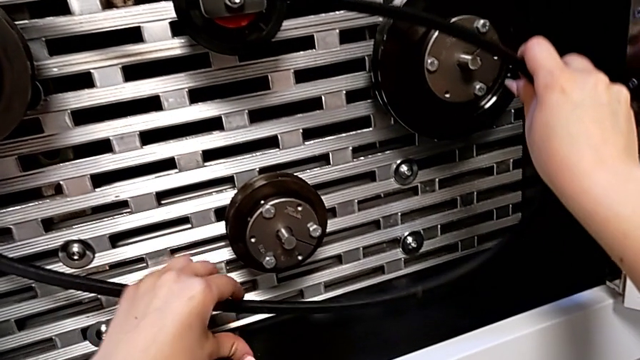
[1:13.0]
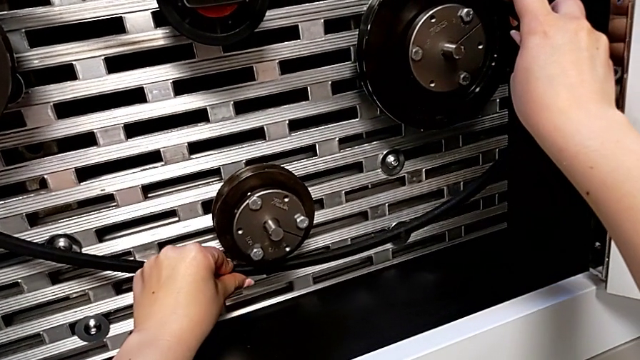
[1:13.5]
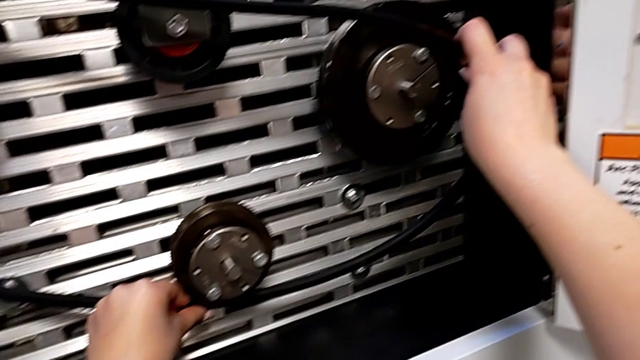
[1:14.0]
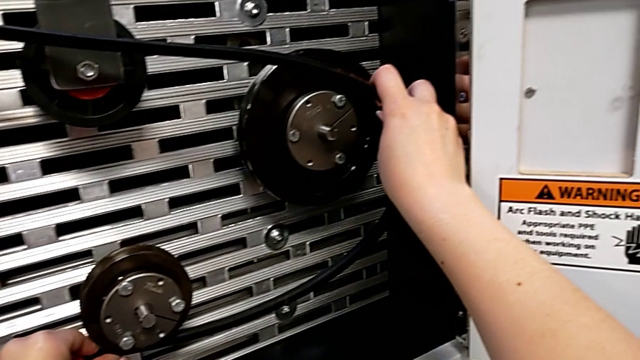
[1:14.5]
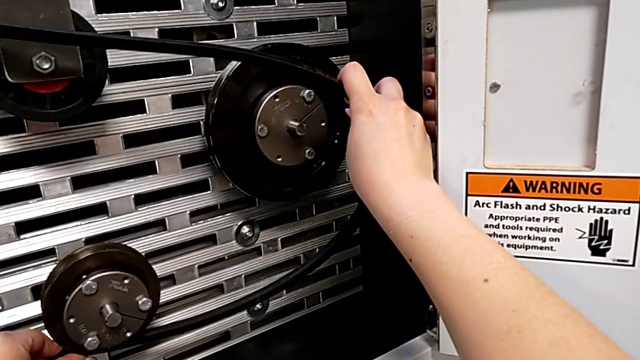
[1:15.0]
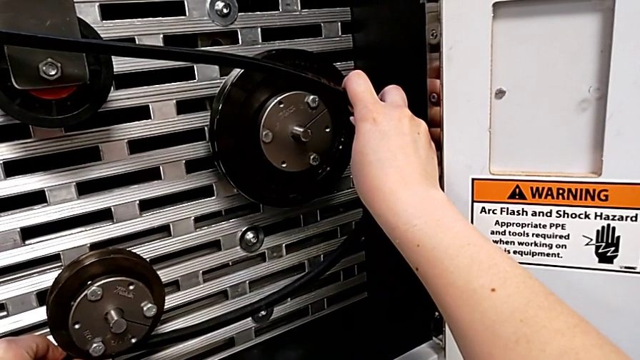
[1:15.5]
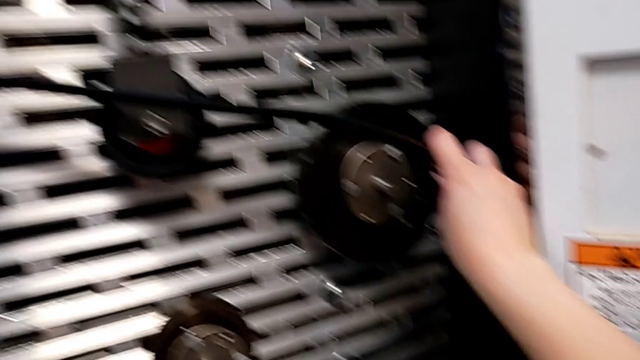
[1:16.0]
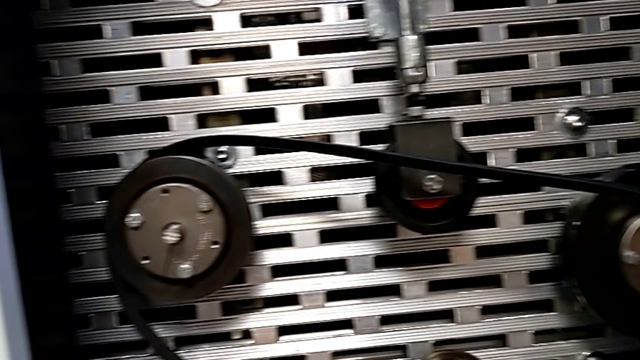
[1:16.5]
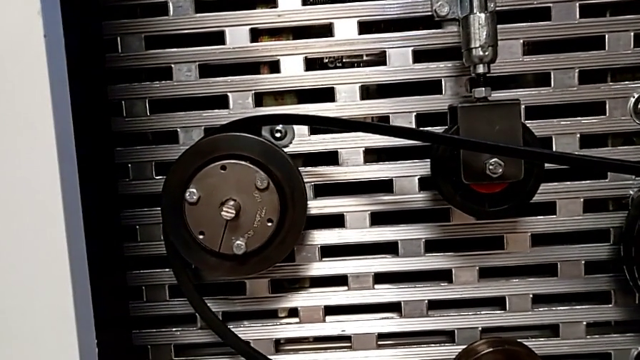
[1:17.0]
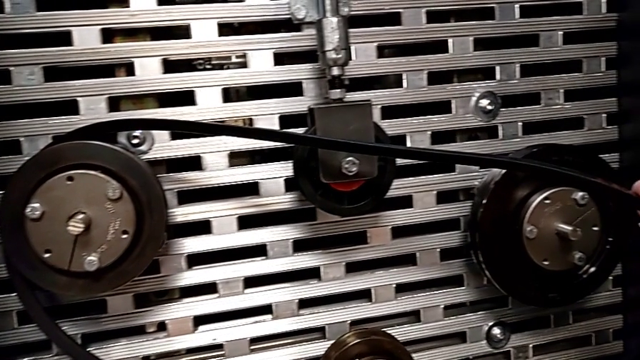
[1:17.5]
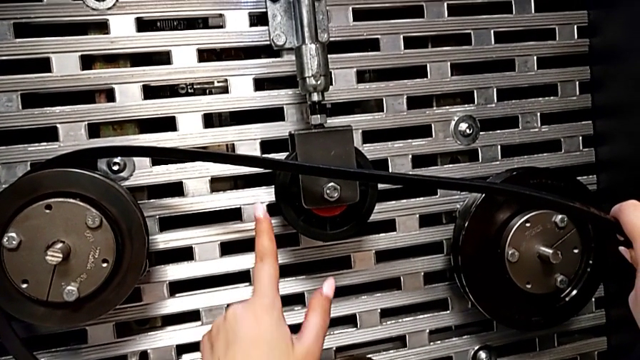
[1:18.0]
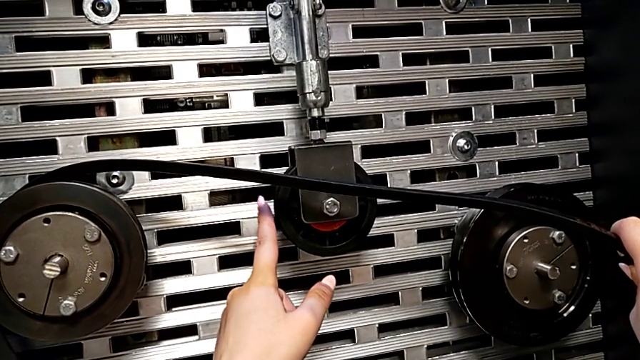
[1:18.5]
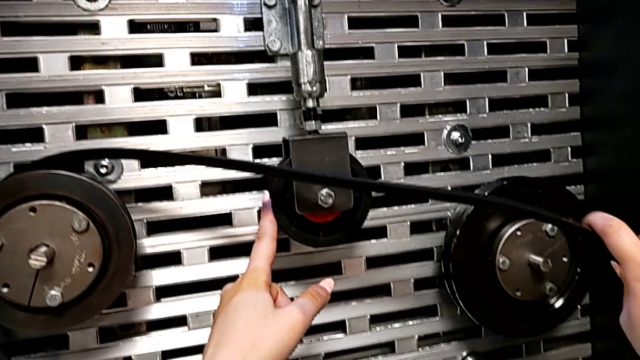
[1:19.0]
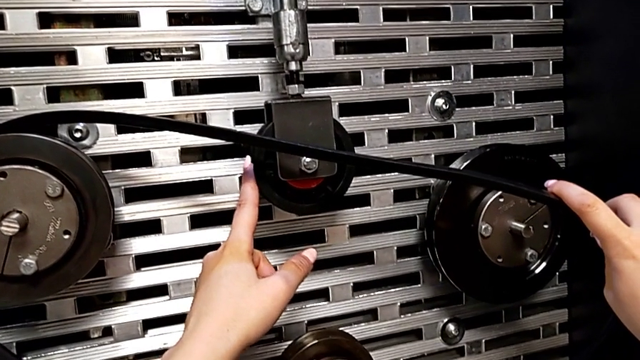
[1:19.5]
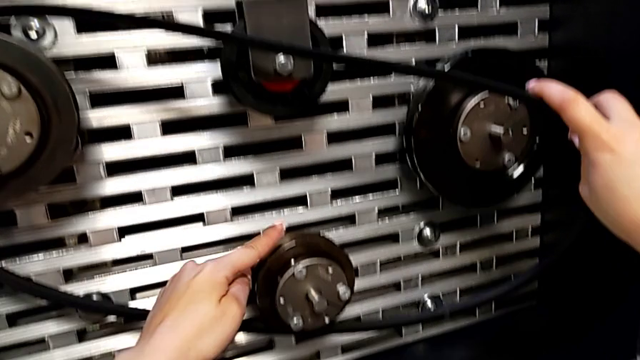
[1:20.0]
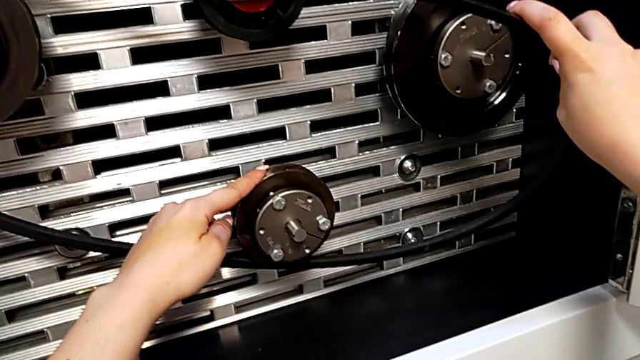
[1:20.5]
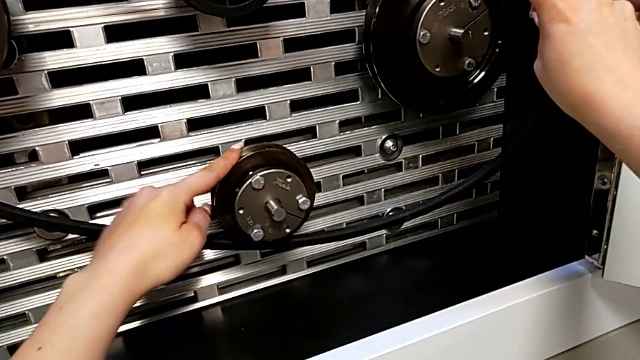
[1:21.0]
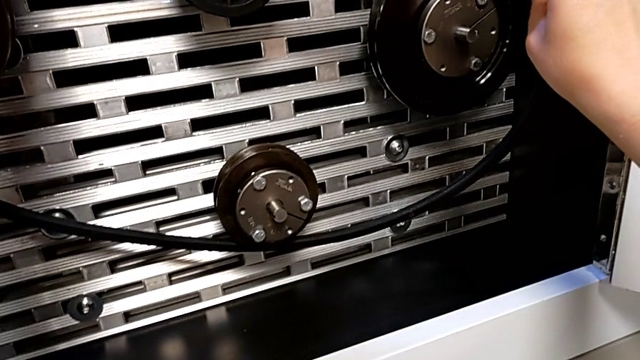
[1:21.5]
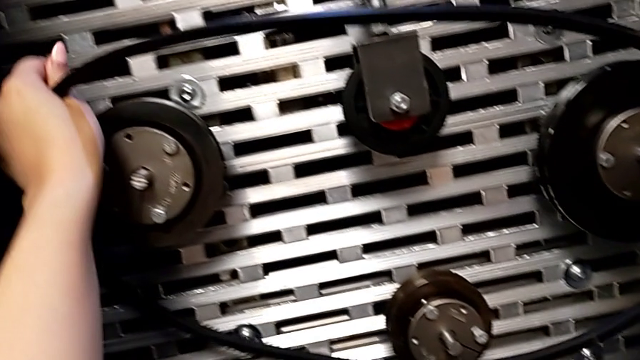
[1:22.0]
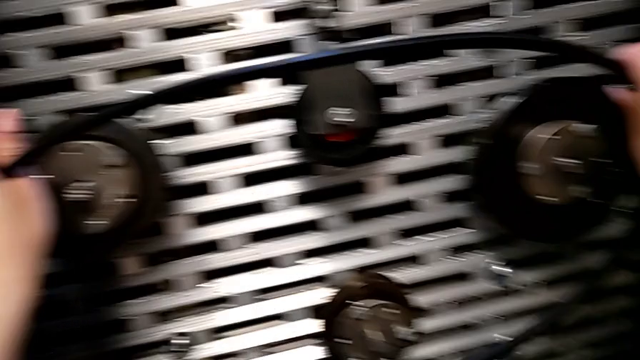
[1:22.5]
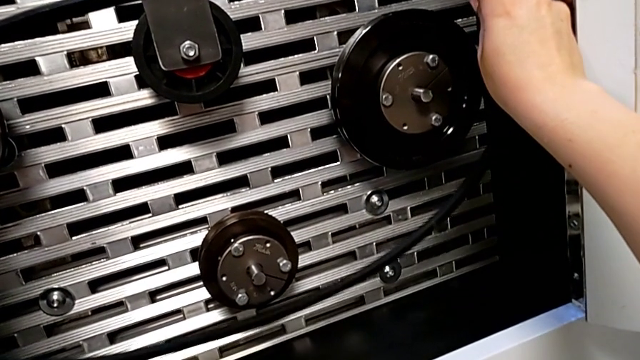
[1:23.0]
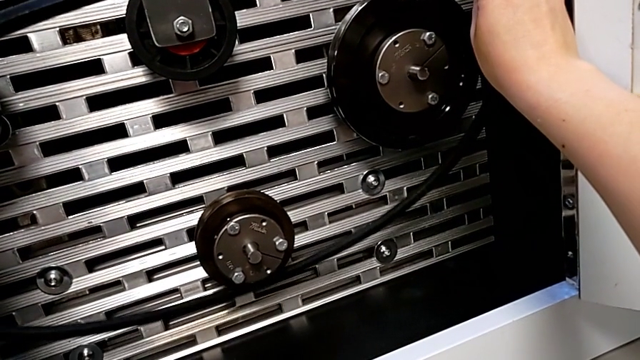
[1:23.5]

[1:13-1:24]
The camera wearer is assembling their belt. They wrongly assemble the bottom belt, hold the belt, touch the top wheel, touch the bottom wheel and withdraw the belt.

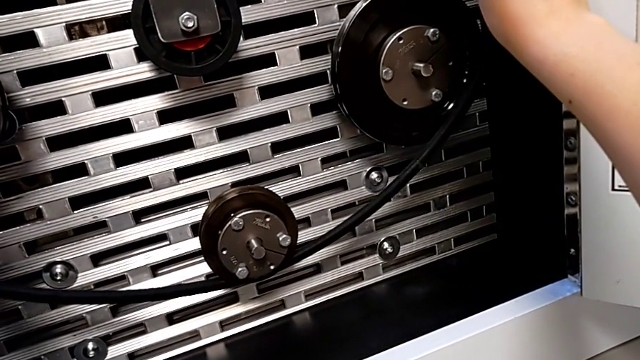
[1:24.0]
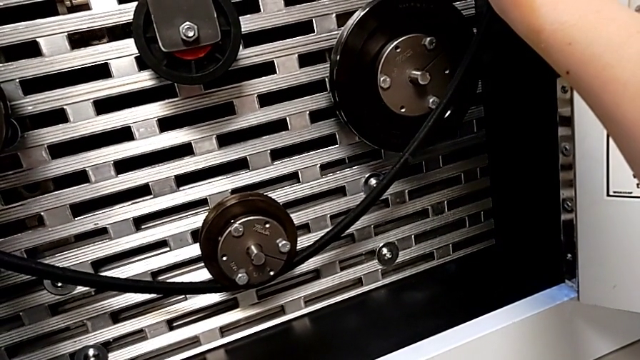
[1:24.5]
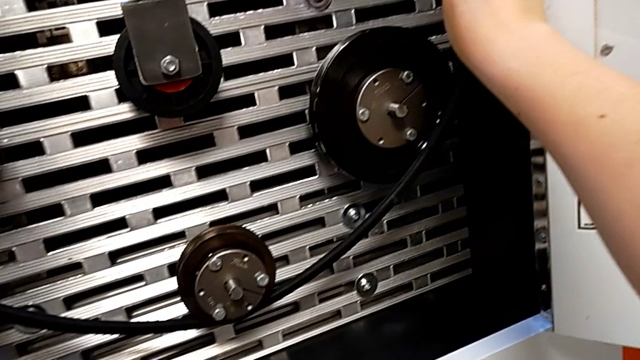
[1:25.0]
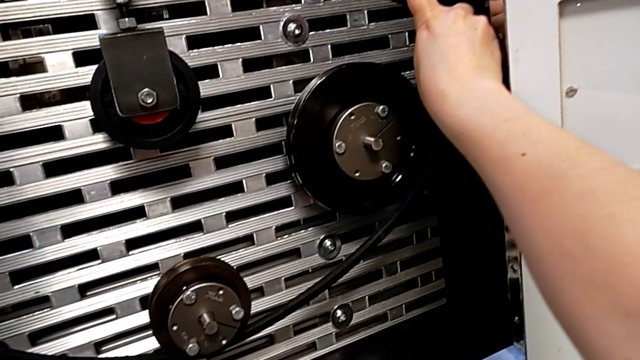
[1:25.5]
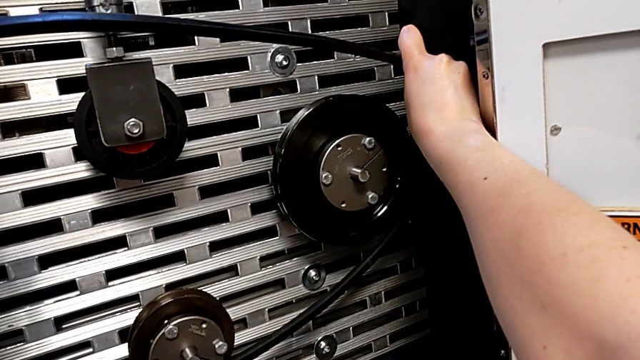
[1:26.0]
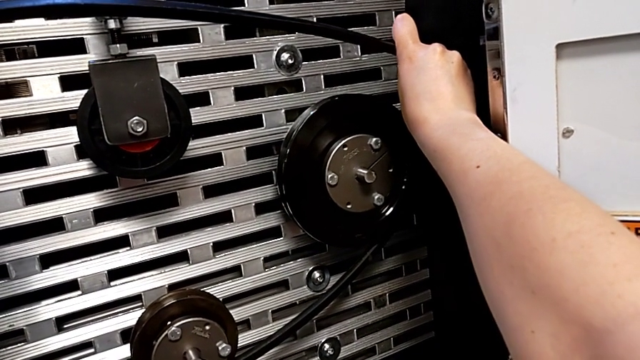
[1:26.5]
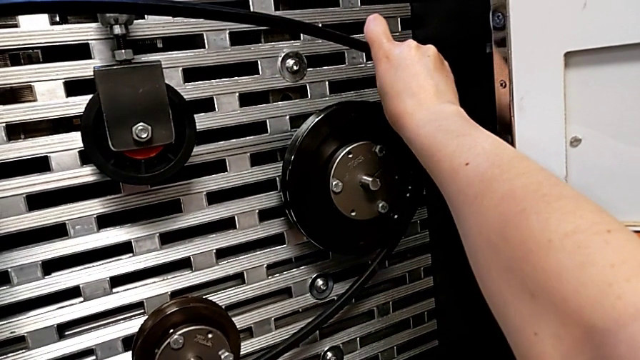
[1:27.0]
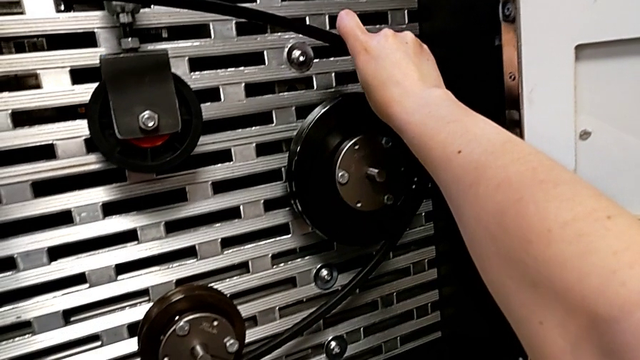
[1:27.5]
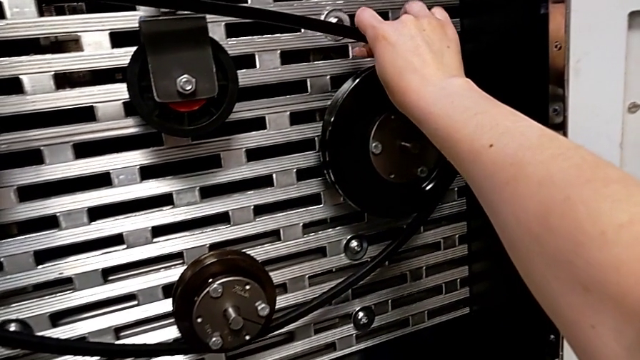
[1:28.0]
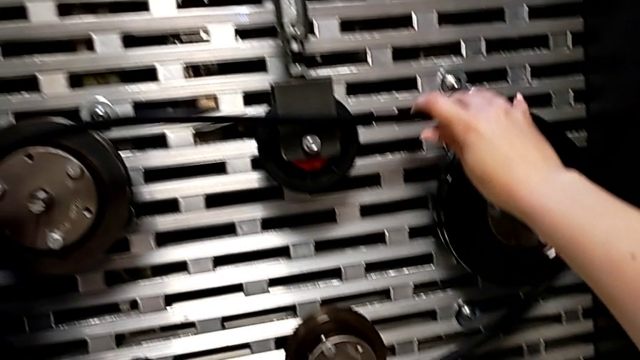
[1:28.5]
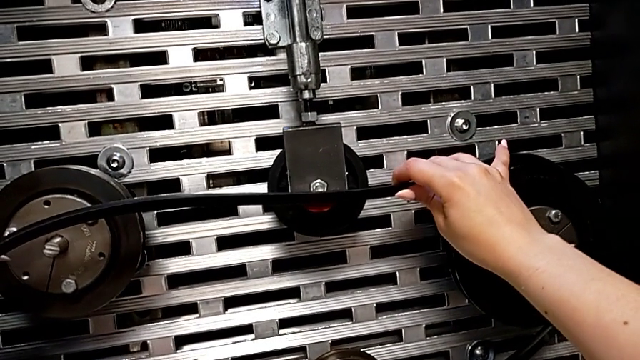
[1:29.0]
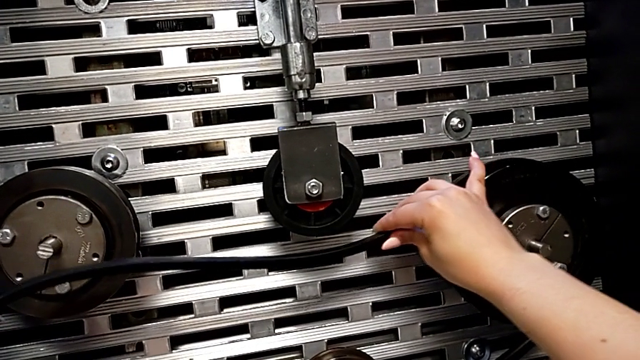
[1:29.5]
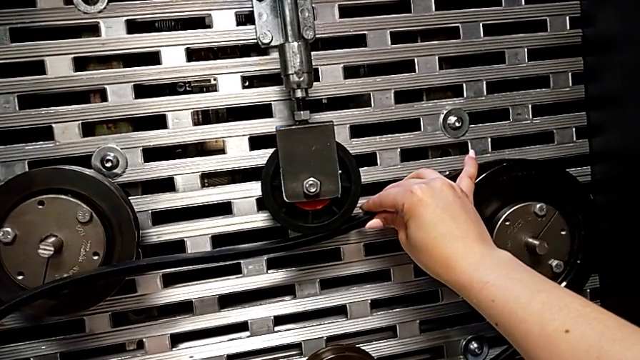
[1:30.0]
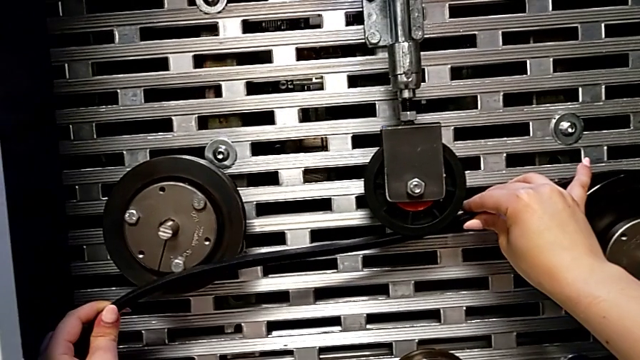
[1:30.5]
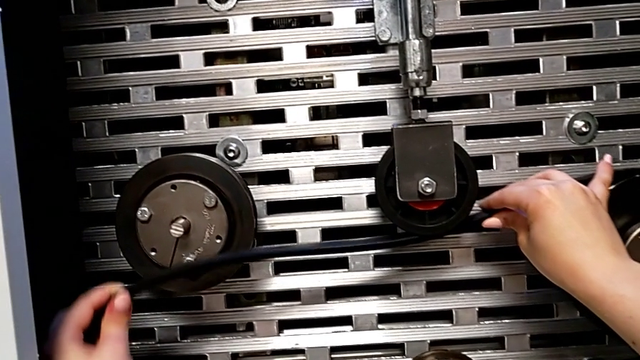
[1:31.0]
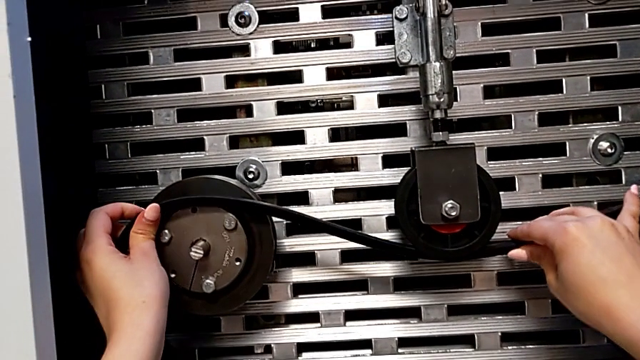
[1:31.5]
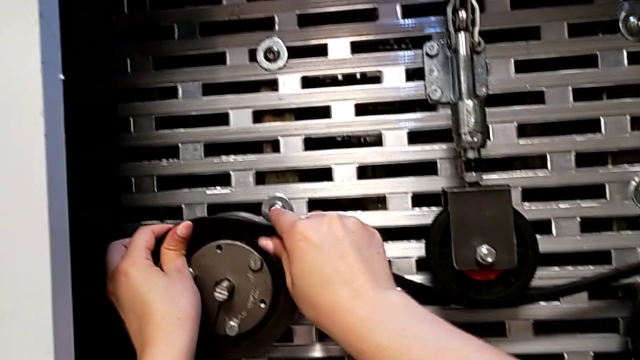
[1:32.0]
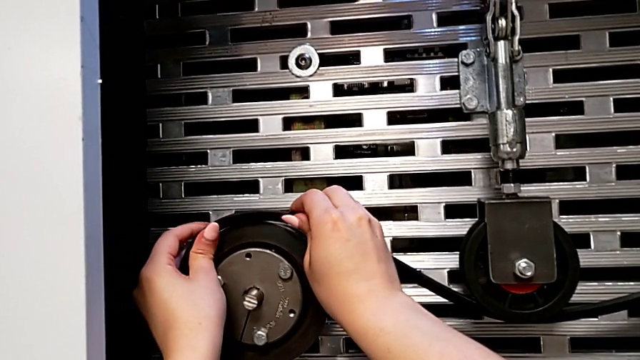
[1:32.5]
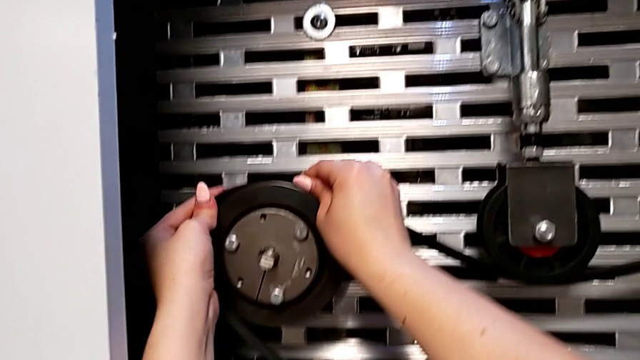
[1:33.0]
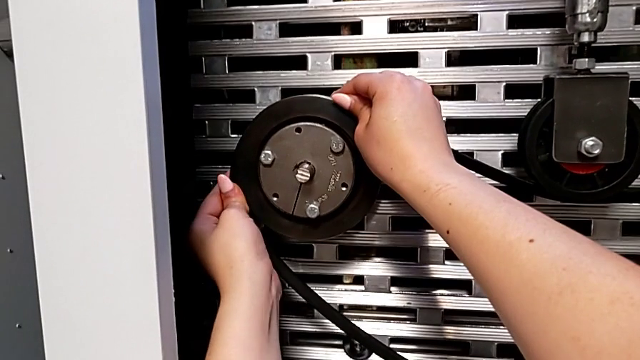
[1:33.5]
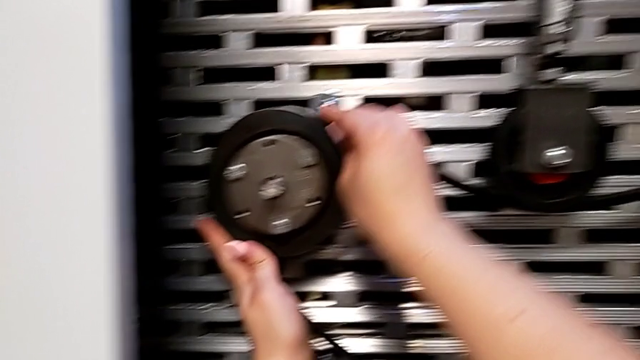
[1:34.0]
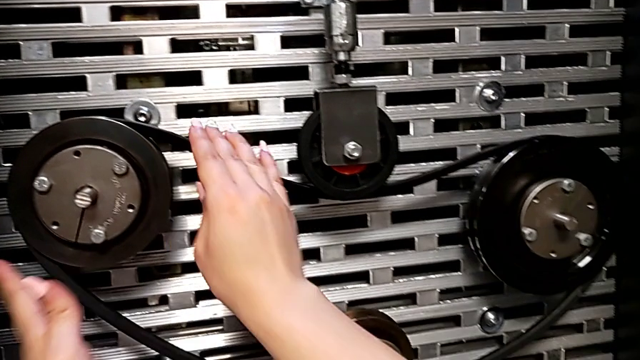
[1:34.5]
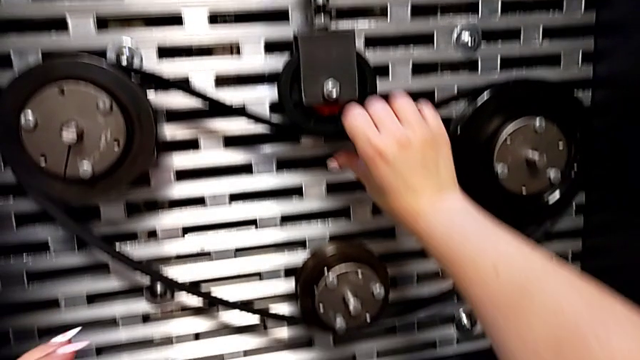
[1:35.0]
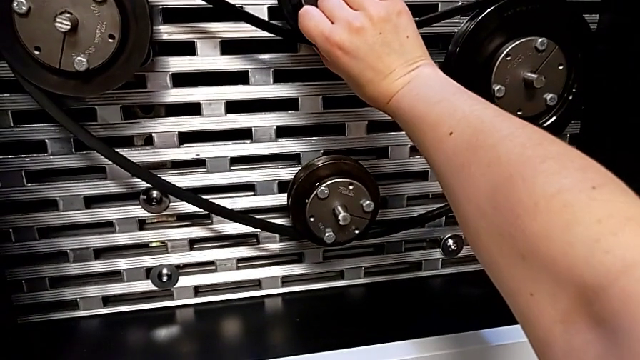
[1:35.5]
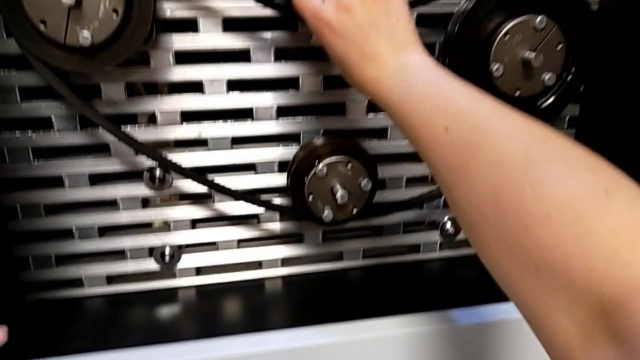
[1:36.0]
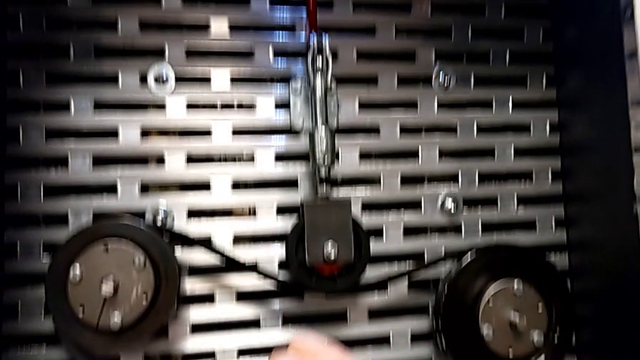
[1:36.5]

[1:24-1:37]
The camera wearer is assembling their belt. They assemble the belt.
